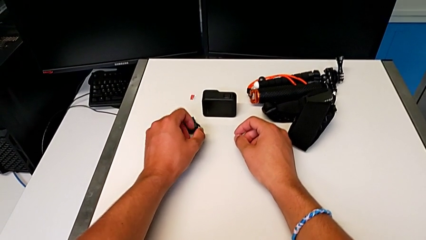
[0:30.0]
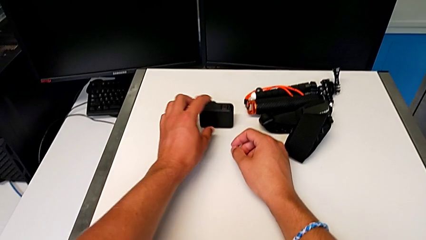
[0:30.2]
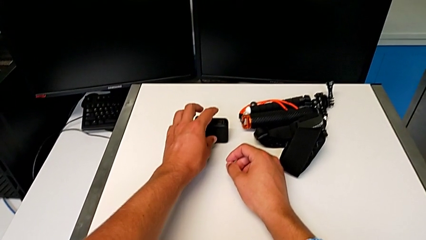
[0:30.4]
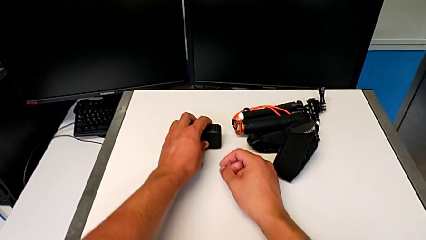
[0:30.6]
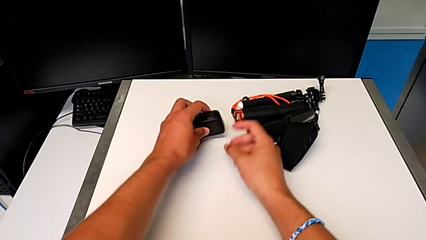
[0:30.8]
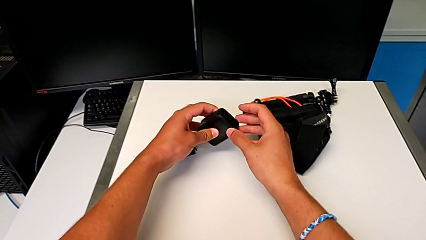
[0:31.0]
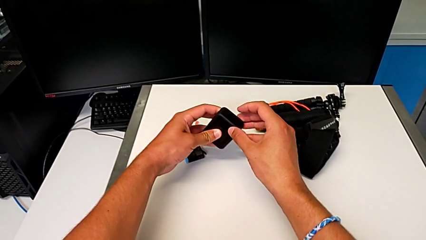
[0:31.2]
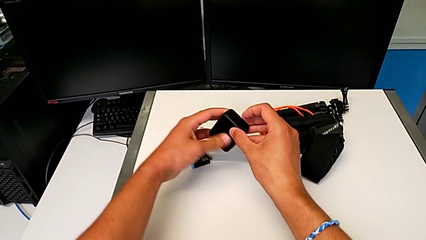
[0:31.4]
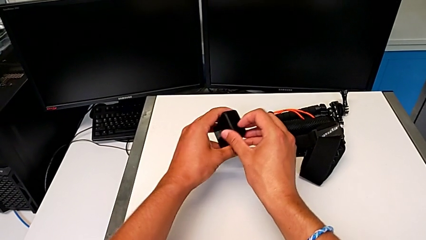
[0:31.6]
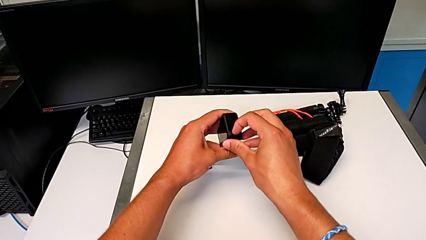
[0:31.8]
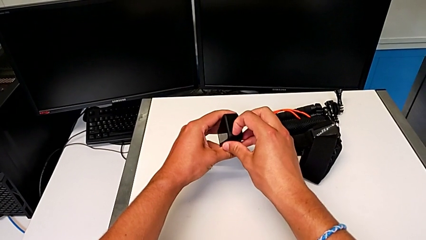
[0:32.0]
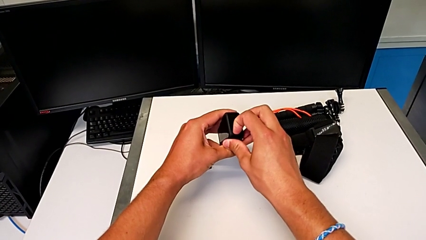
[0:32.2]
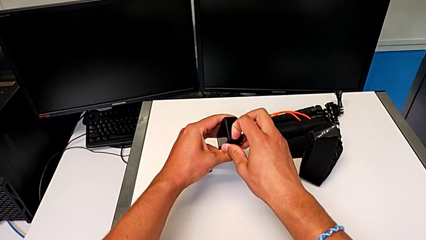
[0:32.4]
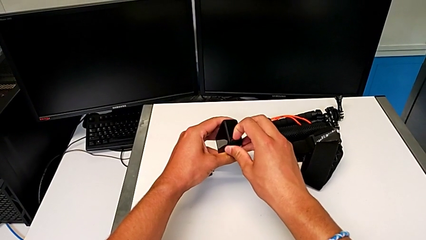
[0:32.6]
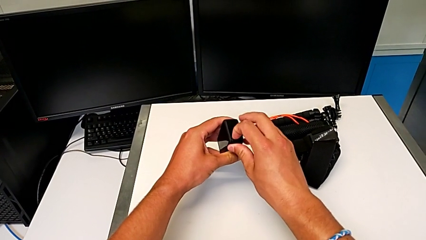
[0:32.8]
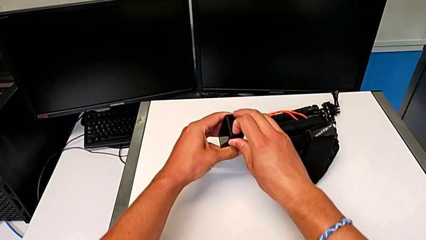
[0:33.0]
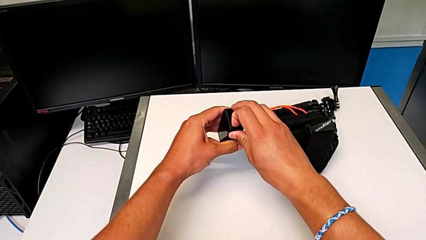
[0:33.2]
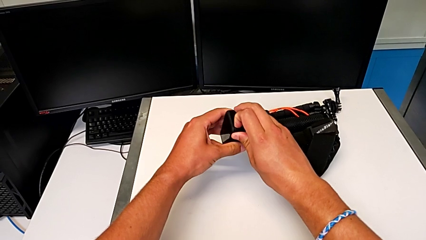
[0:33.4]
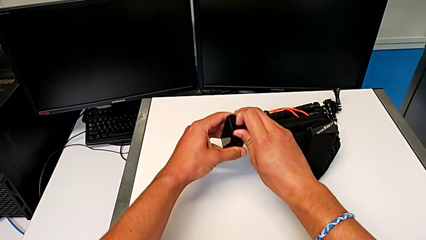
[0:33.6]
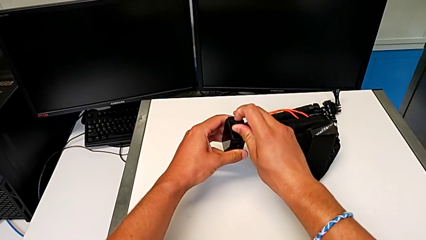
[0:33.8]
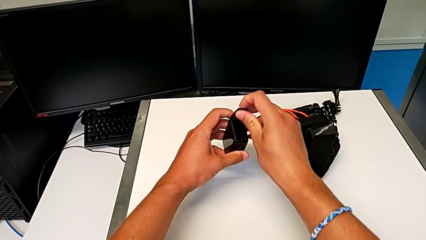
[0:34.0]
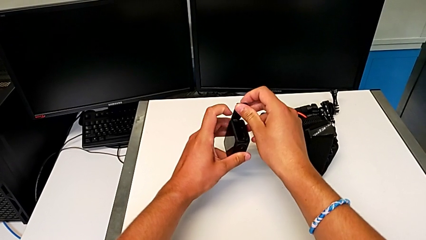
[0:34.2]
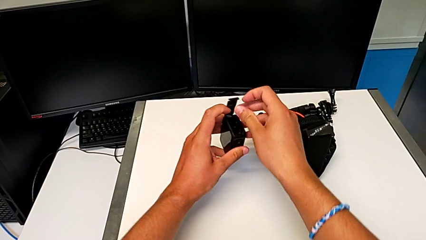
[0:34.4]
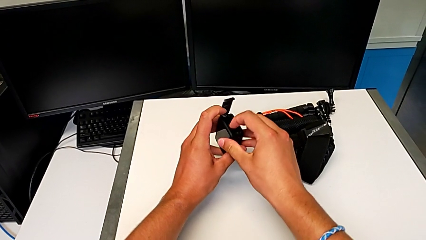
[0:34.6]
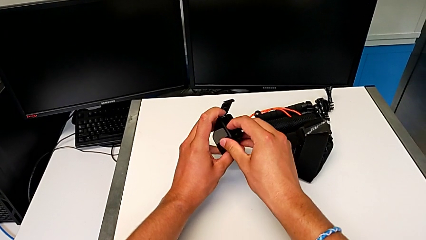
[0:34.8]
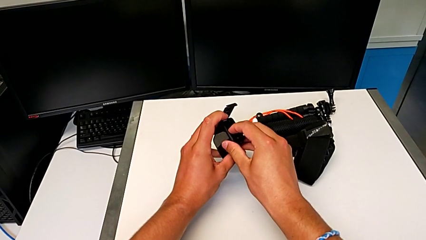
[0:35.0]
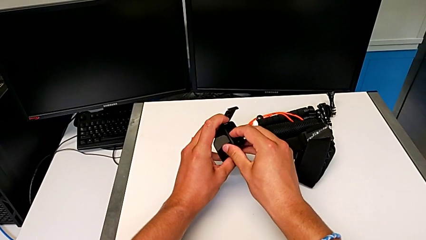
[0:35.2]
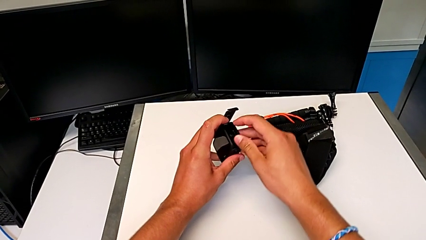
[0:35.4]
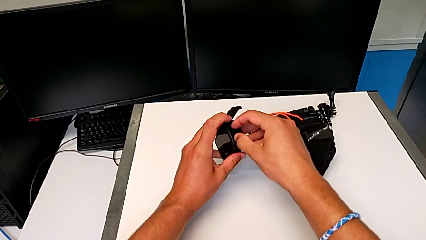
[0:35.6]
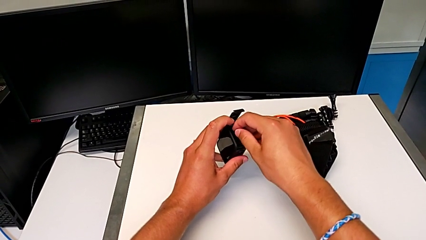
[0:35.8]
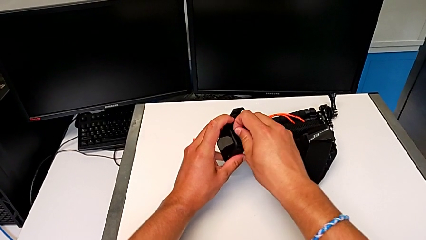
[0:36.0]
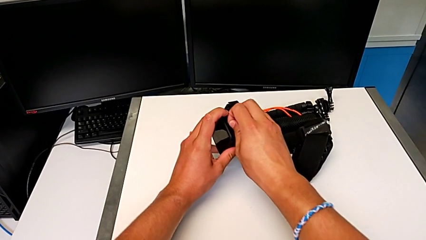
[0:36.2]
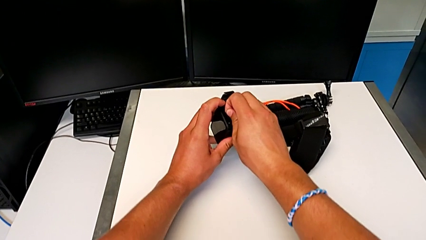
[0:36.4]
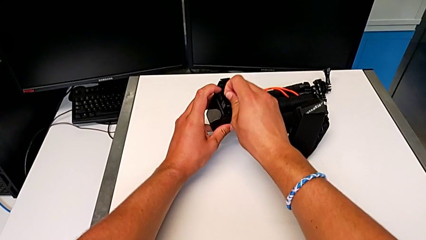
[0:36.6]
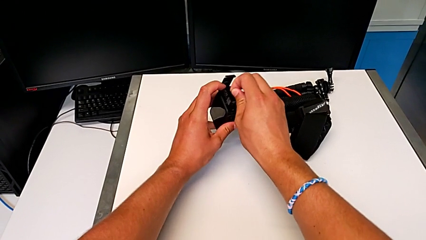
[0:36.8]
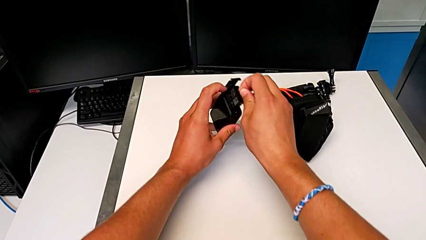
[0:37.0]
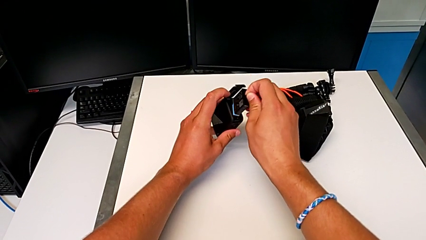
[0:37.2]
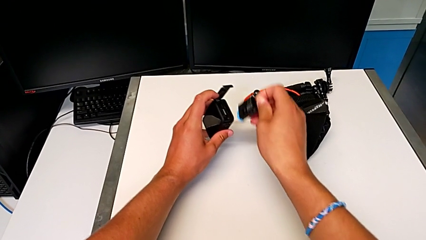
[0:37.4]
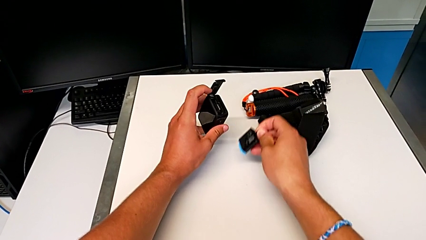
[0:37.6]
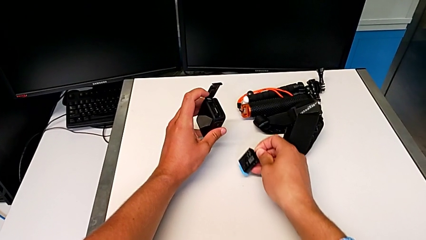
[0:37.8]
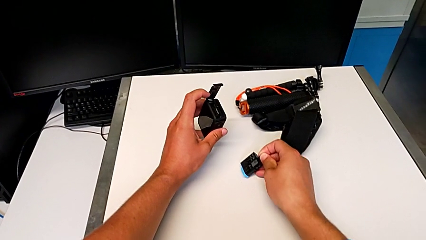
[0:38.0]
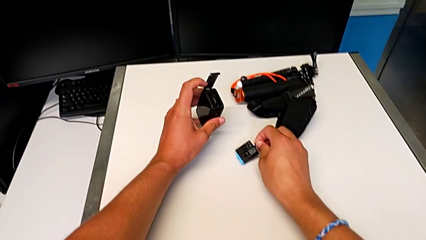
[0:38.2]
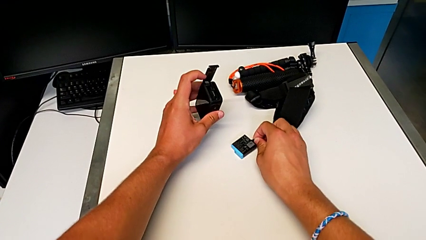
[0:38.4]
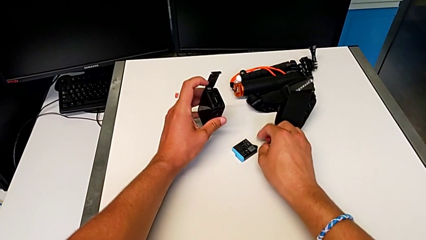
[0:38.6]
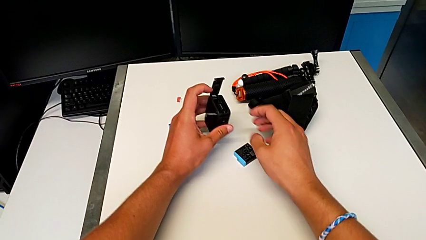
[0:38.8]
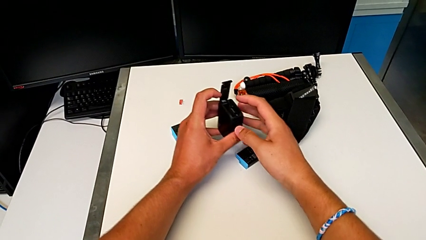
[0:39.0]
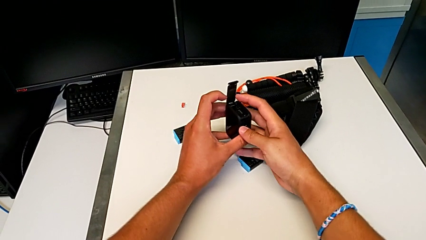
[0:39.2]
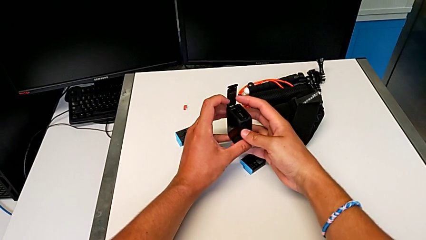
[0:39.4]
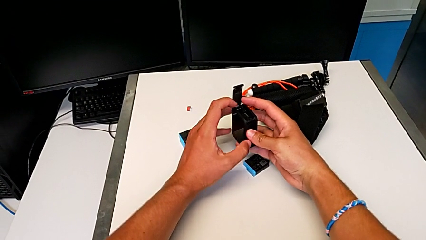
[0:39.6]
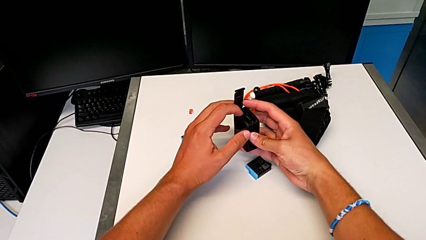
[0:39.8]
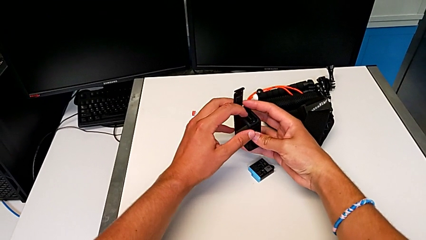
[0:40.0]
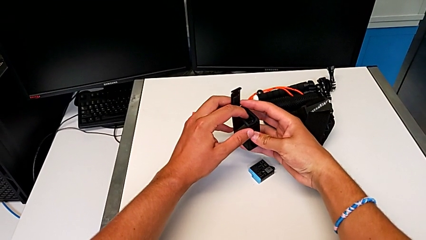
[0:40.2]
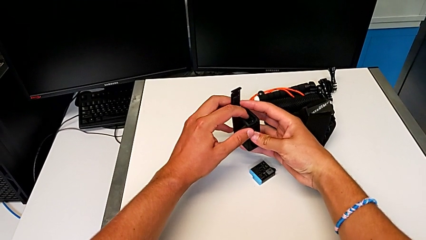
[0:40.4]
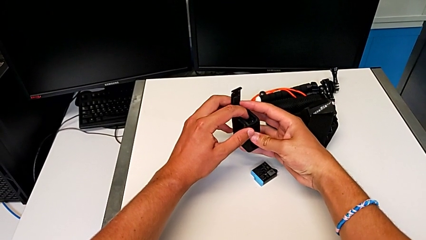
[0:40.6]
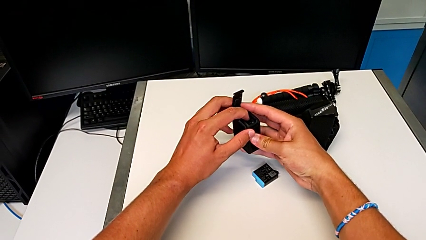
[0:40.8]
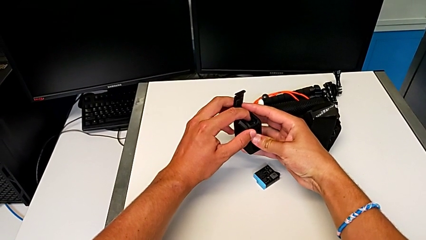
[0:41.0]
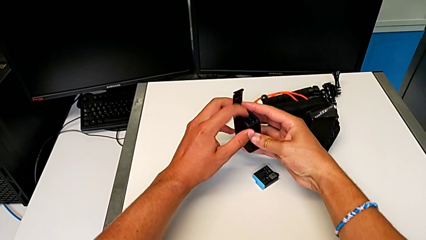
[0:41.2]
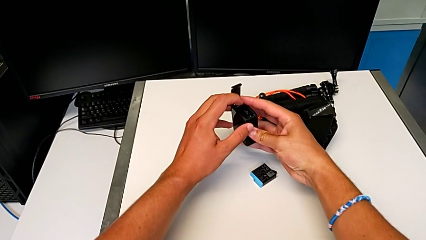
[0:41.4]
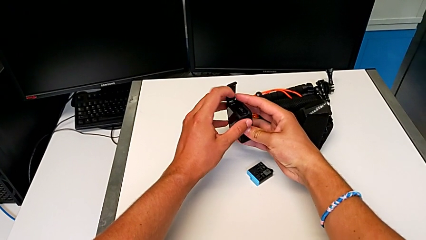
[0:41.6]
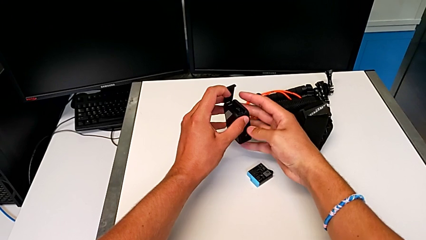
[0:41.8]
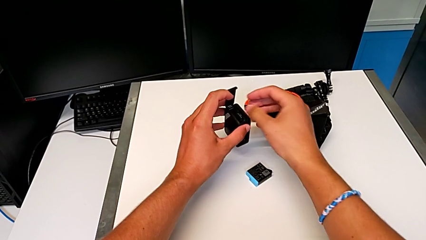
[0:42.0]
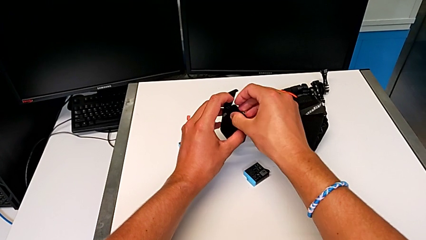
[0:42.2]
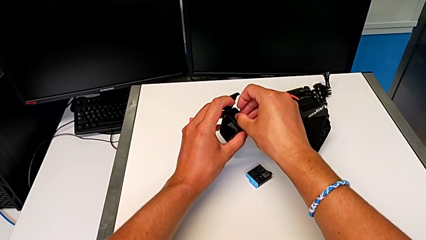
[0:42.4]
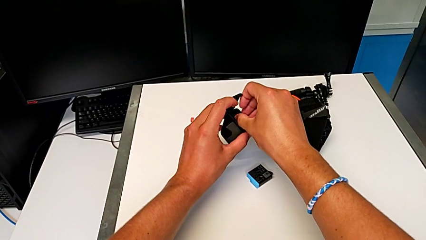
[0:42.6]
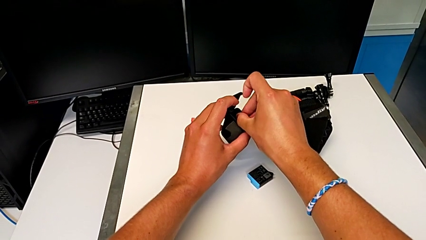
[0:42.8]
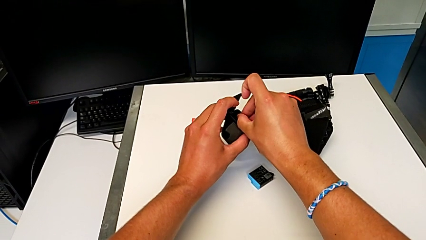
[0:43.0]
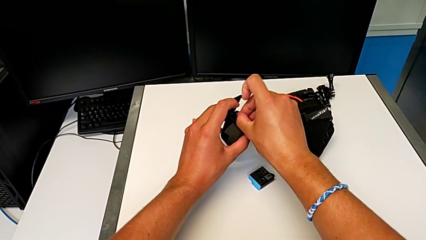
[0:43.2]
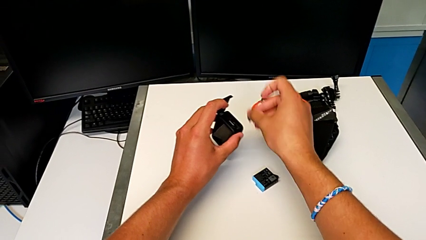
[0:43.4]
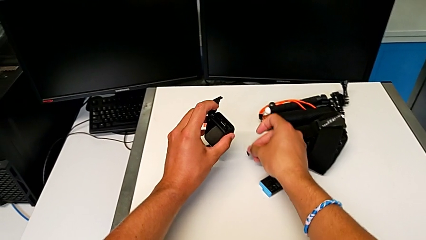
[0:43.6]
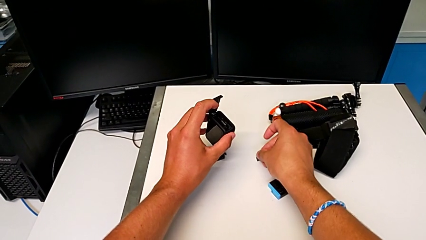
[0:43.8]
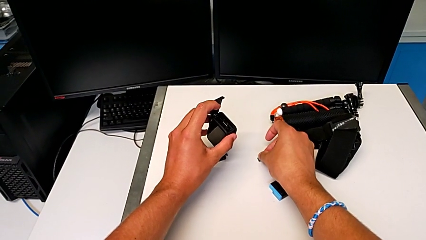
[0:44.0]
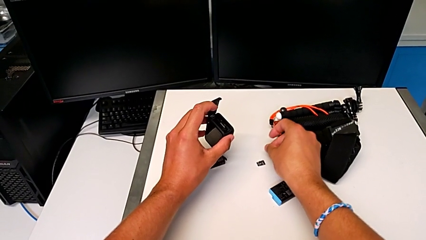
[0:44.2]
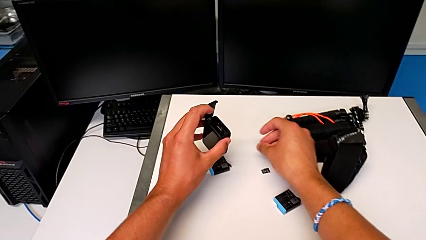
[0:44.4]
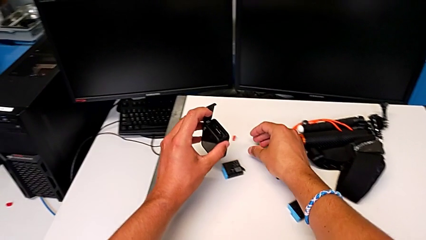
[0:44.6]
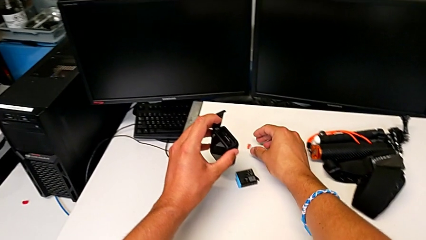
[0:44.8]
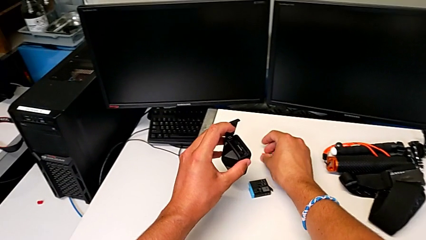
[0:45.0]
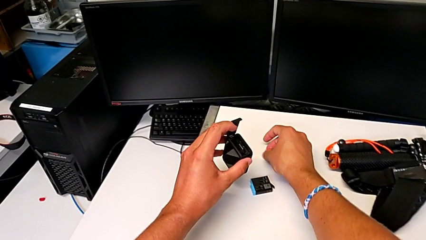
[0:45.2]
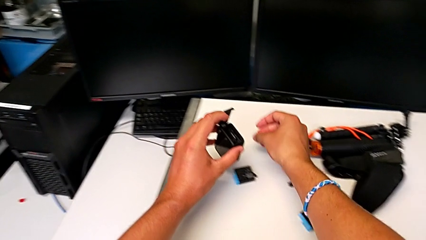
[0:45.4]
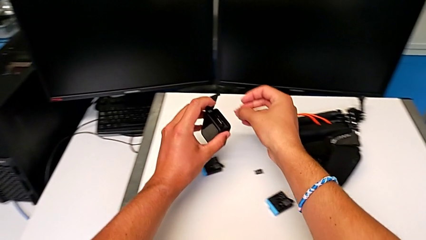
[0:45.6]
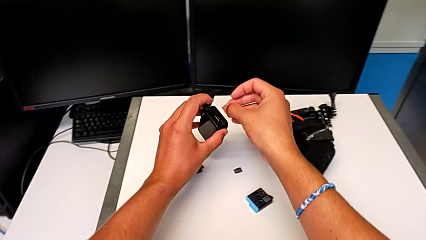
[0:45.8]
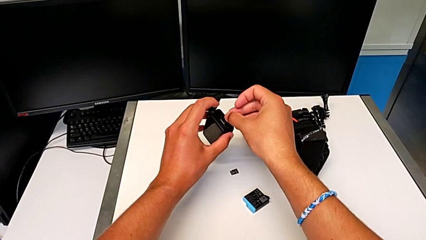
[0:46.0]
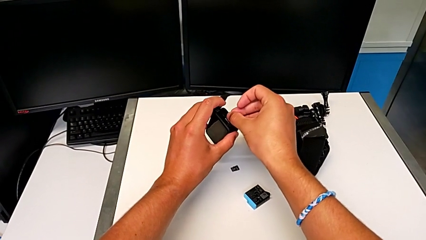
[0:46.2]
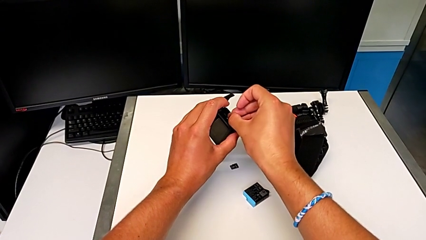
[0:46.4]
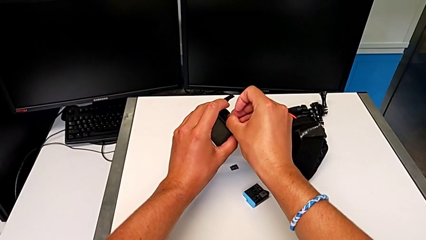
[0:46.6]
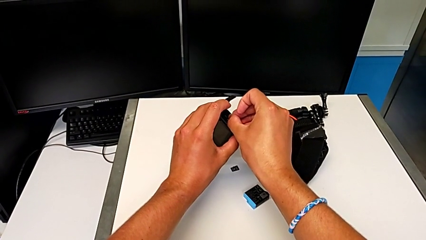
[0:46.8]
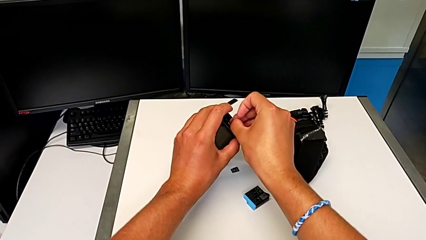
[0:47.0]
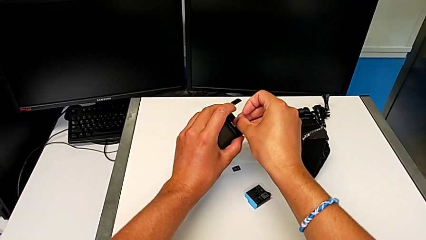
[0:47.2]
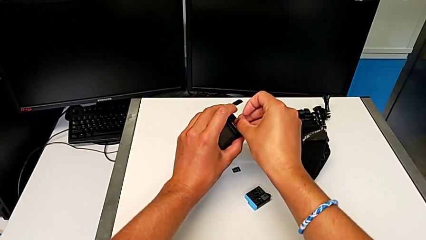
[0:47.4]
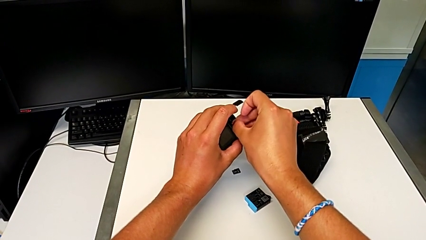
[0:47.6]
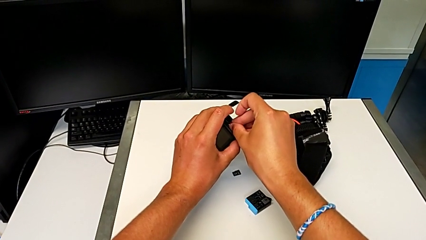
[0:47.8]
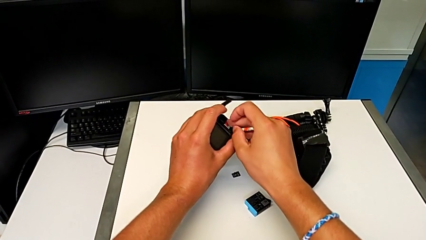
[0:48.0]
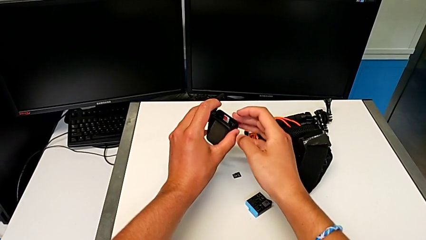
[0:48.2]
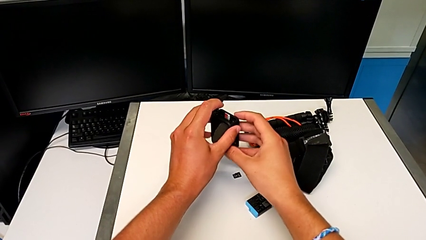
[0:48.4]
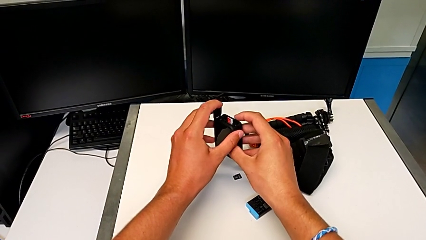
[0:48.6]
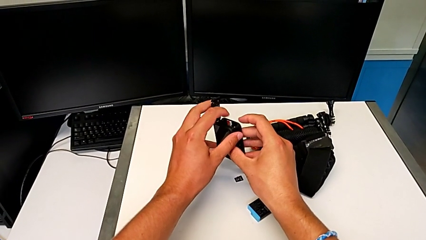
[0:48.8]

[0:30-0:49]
The camera wearer is exchanging their SD card for the GoPro's. They grab the GoPro, unlock the battery door, open it, grab the battery, withdraw it twice, press the SD card, grab it, withdraw it twice, grab it and insert it.
